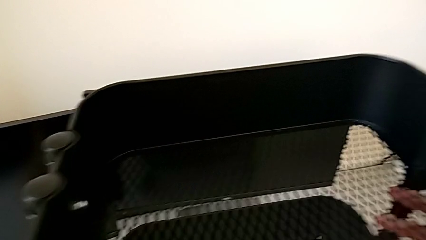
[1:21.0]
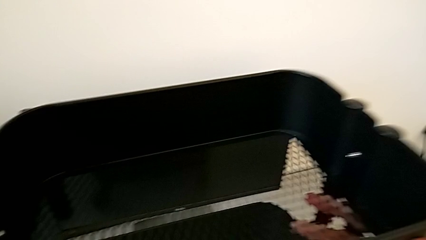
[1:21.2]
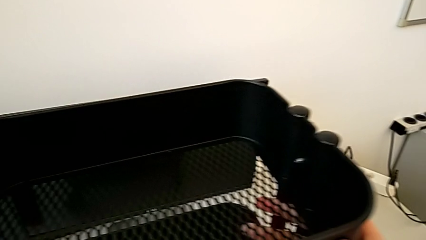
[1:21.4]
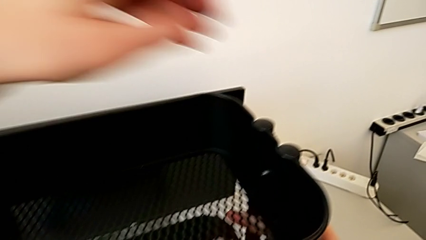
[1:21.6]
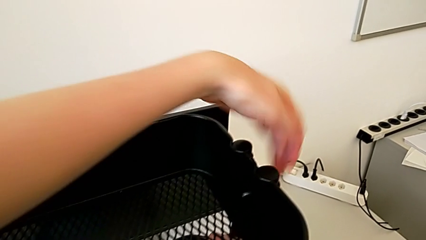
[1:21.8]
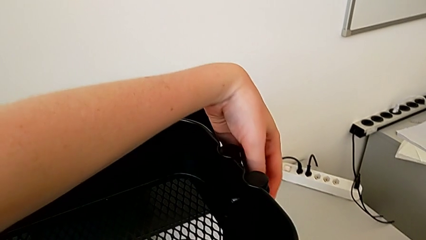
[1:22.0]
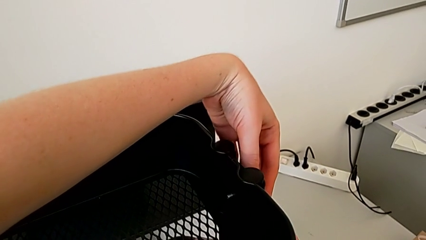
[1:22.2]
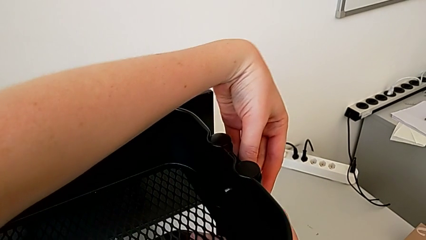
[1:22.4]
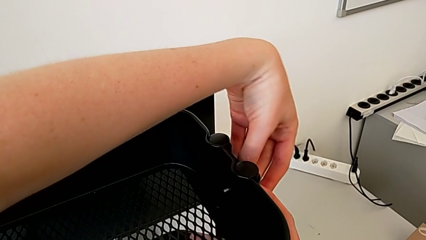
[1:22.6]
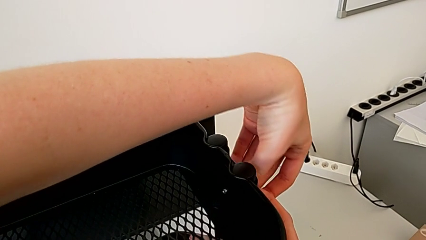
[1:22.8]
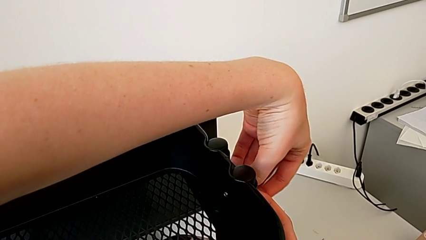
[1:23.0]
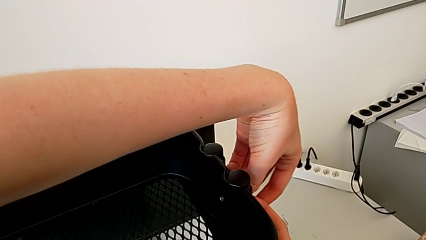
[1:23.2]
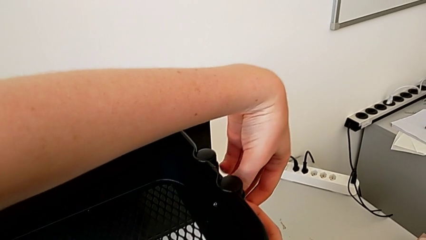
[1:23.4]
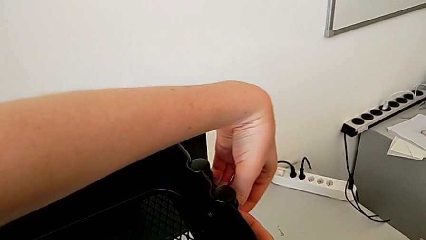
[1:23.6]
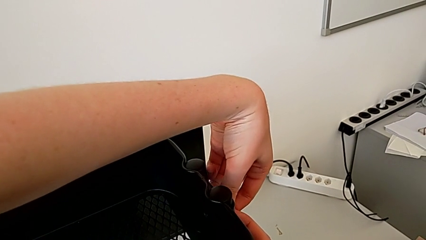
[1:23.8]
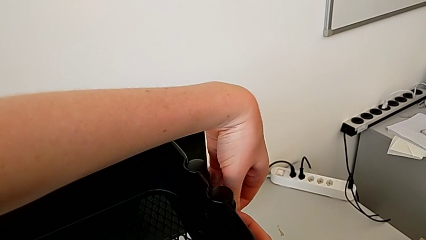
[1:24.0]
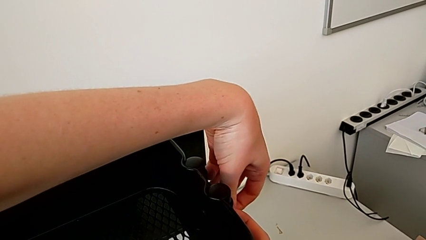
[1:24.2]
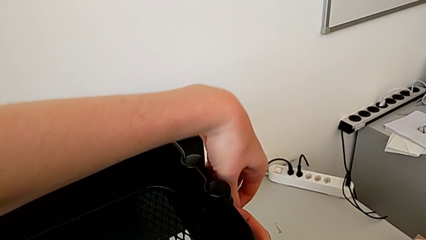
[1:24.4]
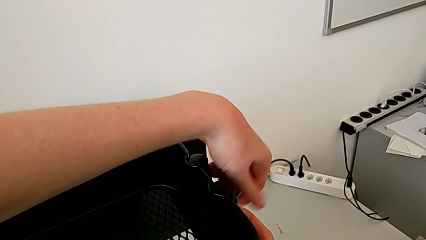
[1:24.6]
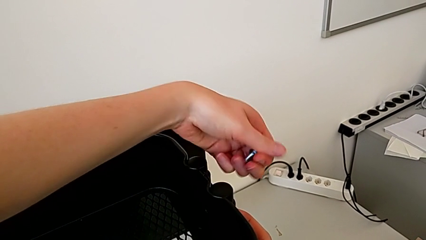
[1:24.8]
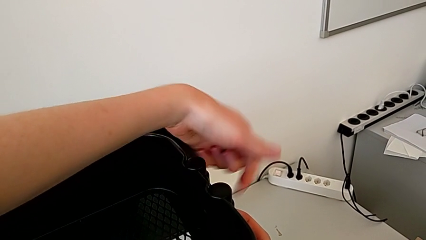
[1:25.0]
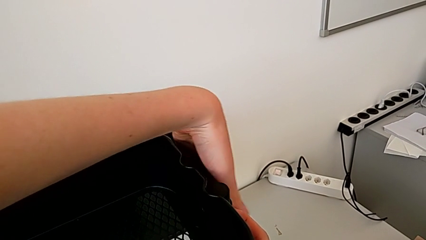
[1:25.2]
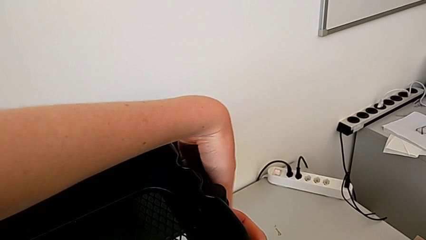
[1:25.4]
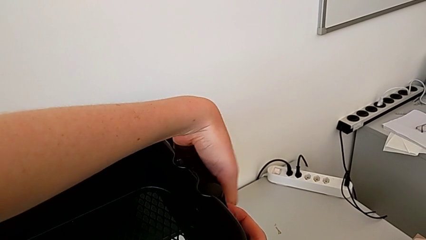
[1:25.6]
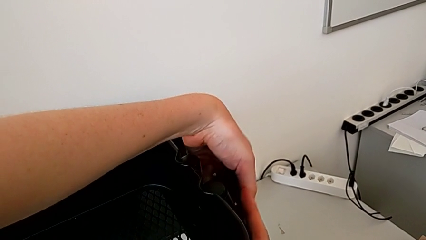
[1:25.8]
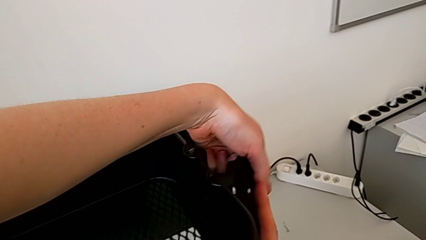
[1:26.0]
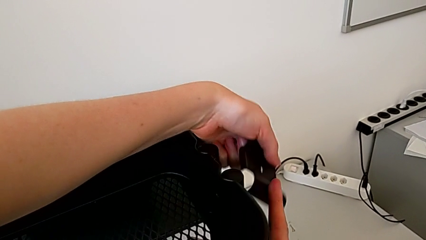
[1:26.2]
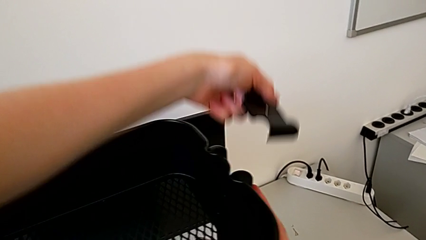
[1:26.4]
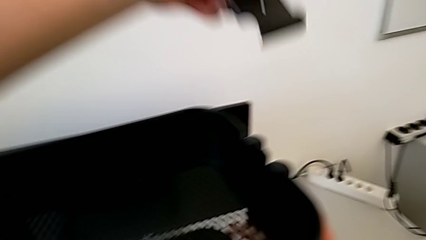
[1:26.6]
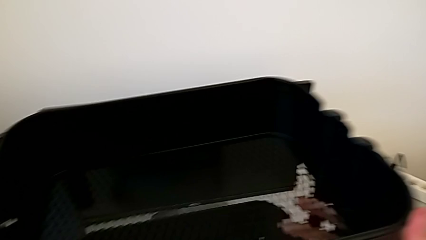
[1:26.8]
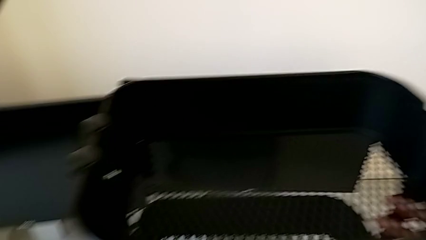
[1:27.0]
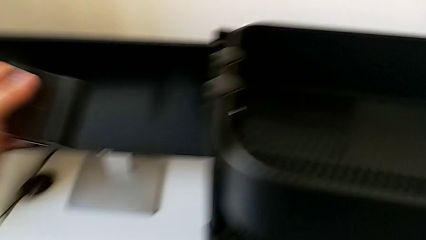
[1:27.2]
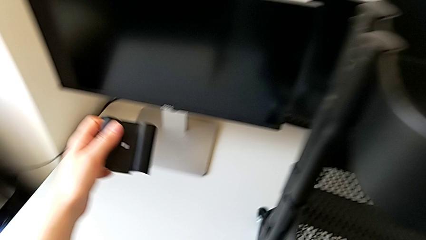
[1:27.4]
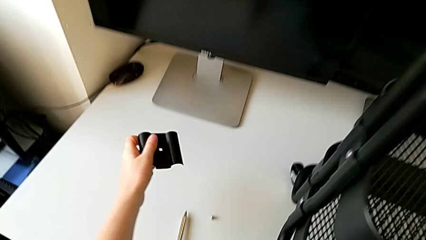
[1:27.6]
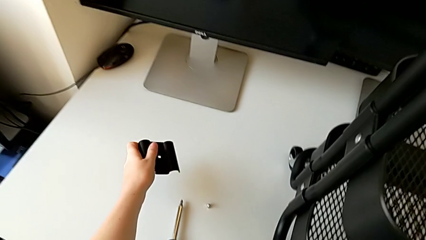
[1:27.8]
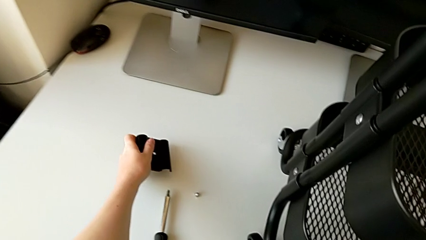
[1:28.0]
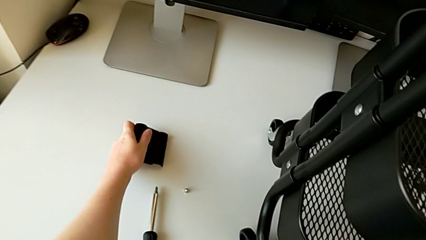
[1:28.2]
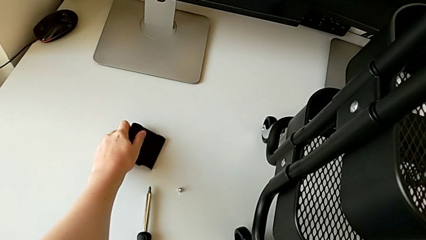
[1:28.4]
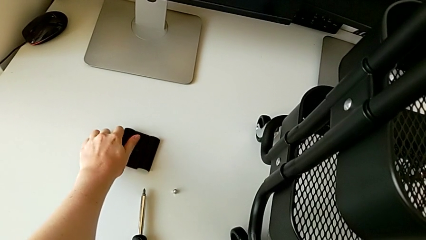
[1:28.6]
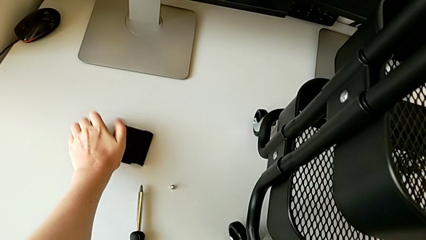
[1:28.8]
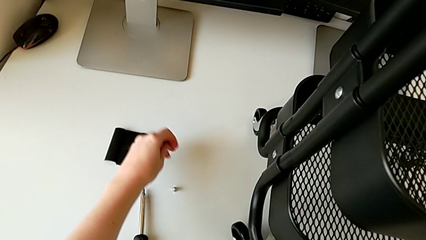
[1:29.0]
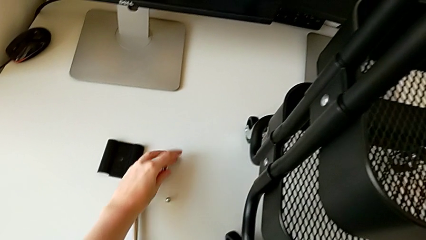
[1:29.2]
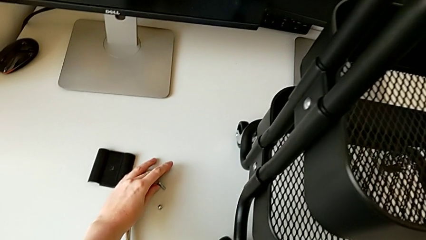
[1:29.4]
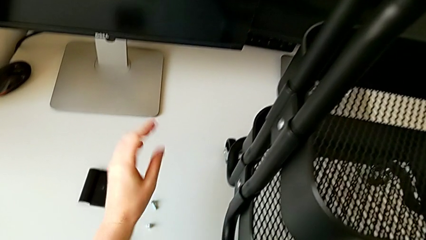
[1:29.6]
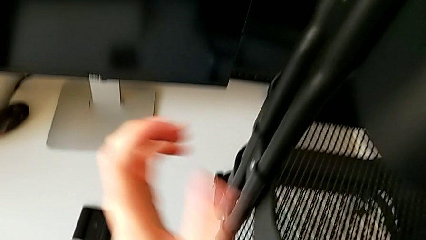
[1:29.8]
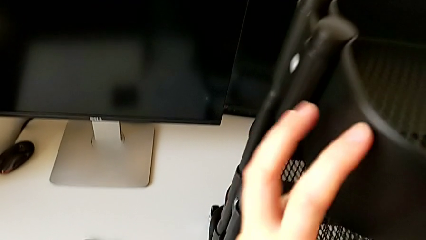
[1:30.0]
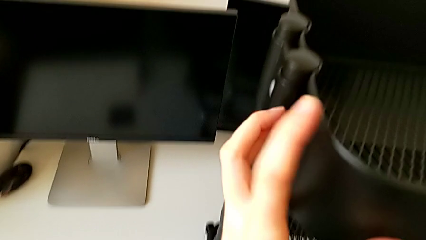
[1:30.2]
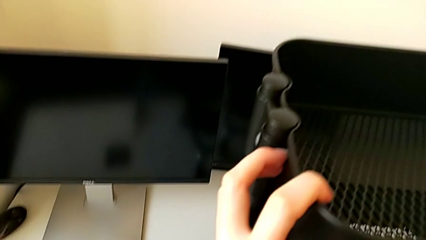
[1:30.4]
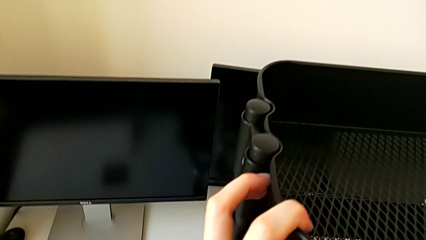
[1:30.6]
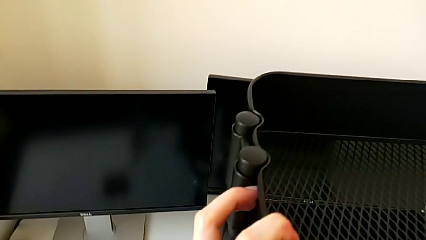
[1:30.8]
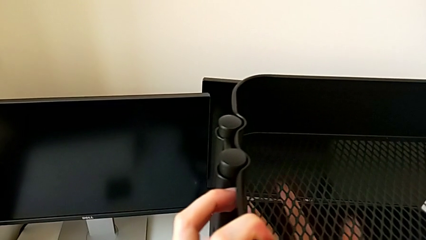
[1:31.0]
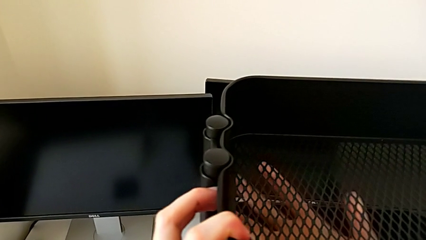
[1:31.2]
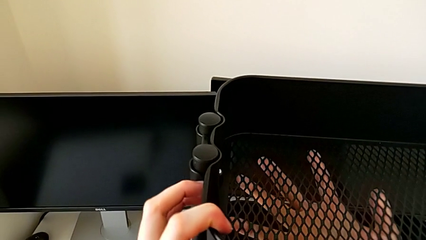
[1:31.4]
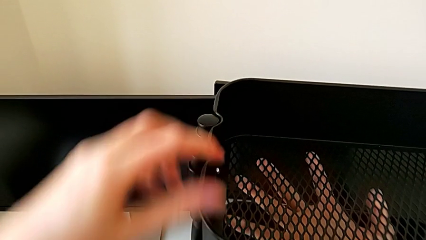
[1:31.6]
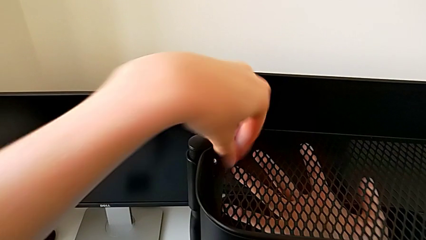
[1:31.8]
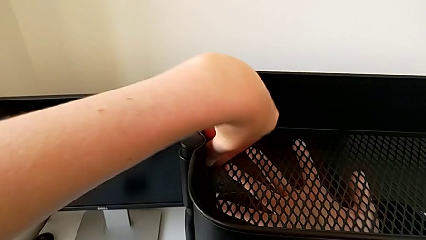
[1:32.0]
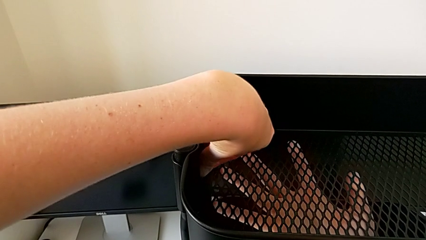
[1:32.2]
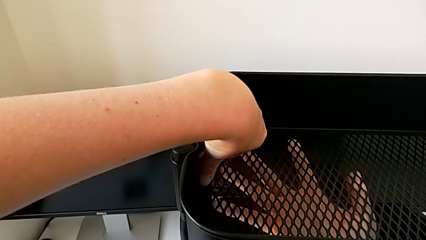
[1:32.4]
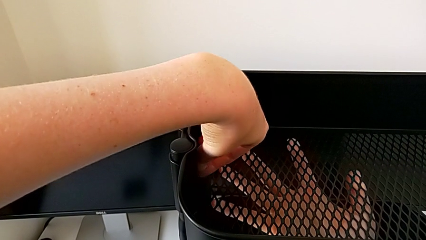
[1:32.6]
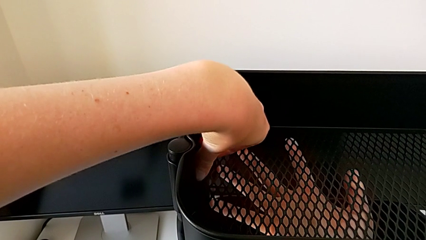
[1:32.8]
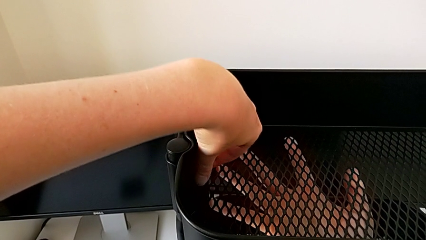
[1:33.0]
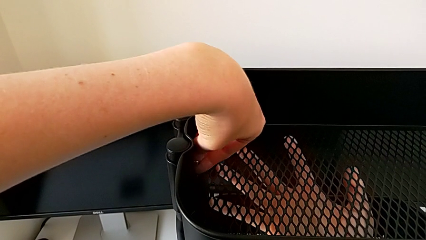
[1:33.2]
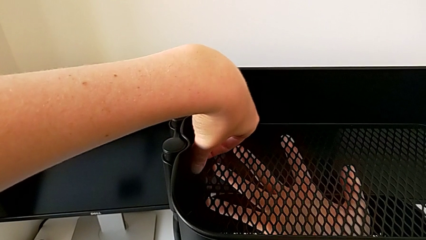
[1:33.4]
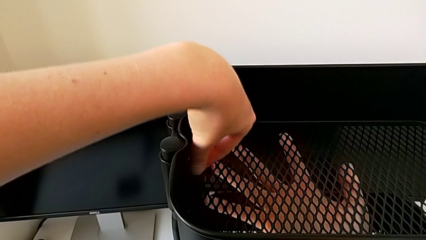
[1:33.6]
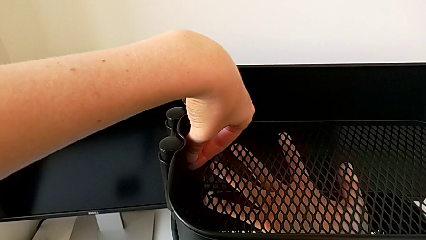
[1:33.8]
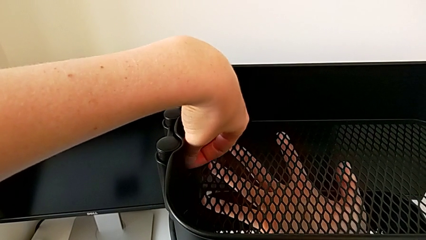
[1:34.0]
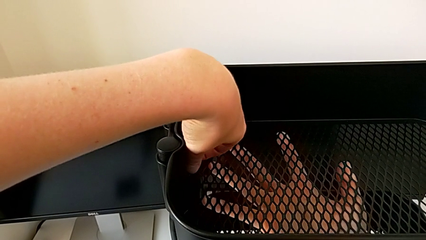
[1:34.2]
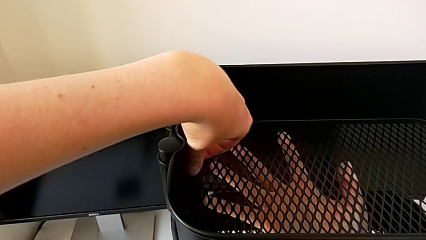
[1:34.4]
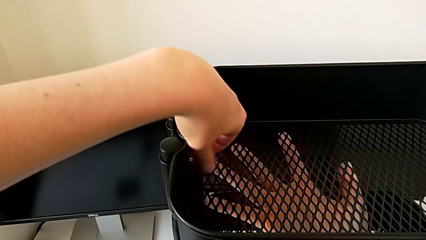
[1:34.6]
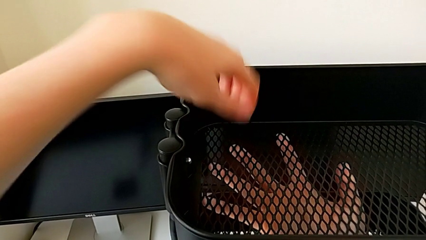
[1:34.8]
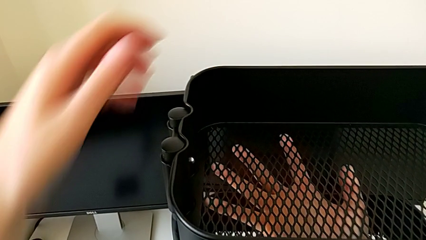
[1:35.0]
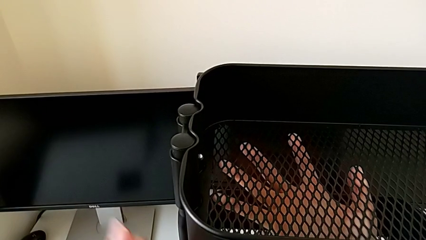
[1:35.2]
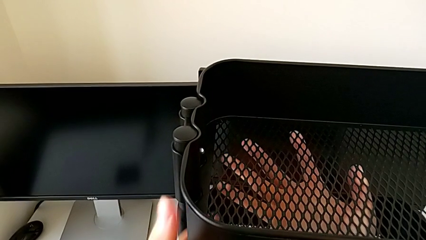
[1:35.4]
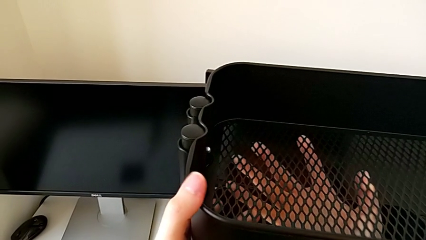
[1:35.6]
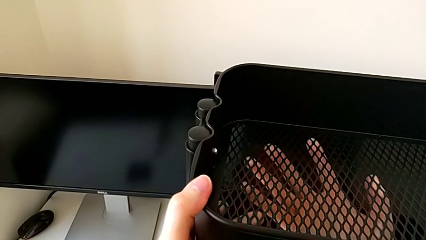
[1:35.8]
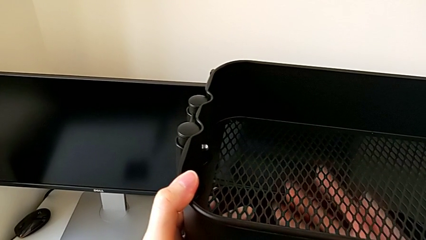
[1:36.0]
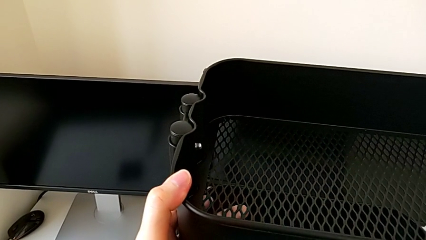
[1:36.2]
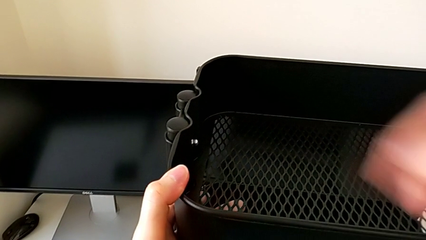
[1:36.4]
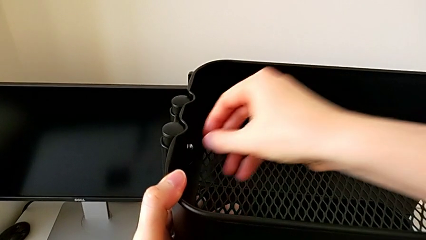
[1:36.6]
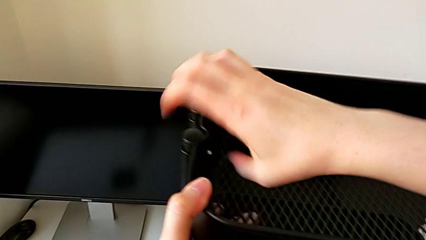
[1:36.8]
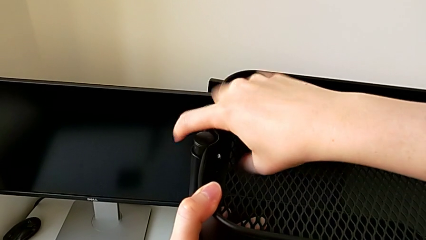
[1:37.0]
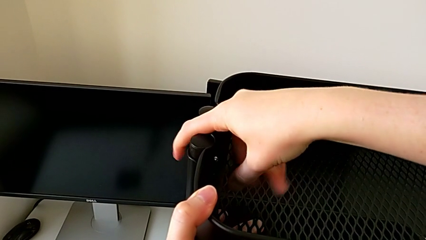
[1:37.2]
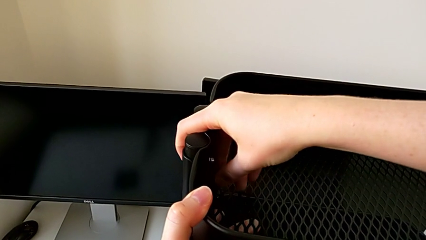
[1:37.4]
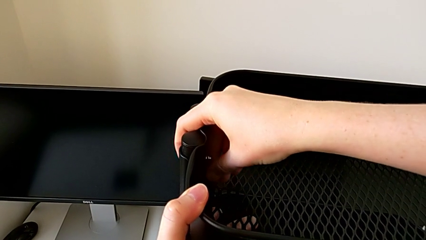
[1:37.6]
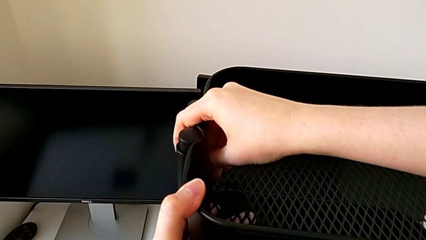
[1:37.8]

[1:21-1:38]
The camera wearer is disassembling the top tray. They withdraw the screw, withdraw the bracket, place it and begin to unscrew the first hexagon cap nut.
